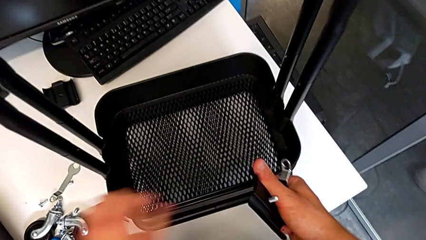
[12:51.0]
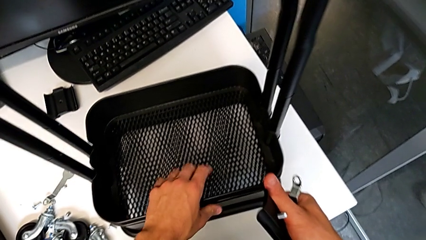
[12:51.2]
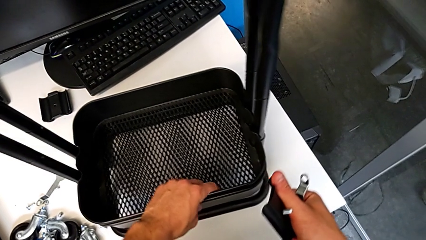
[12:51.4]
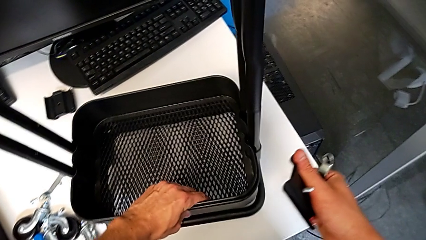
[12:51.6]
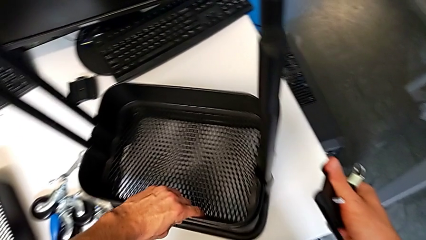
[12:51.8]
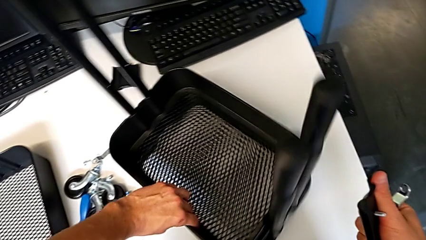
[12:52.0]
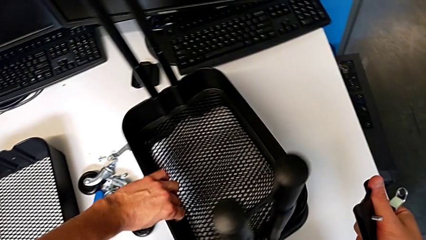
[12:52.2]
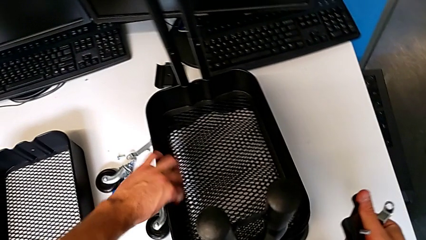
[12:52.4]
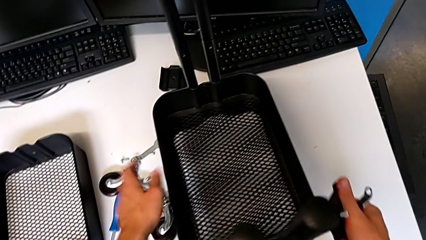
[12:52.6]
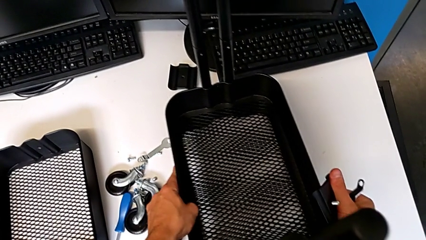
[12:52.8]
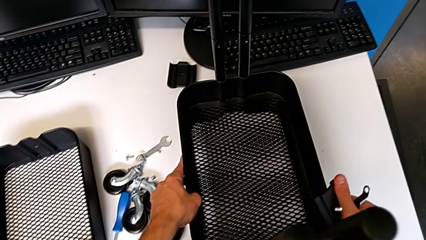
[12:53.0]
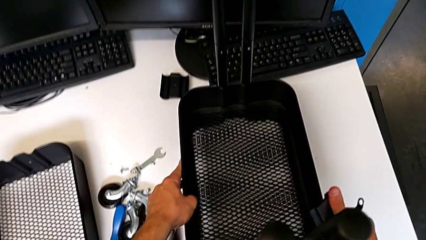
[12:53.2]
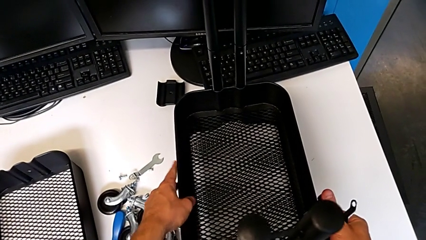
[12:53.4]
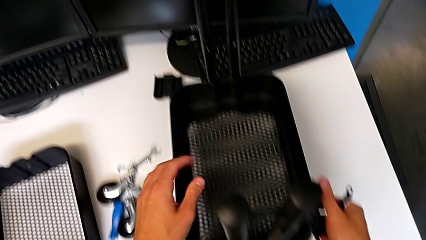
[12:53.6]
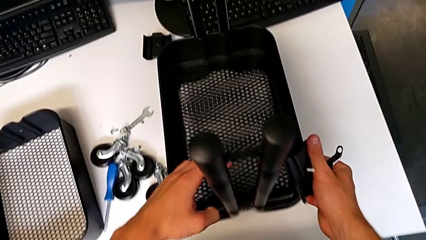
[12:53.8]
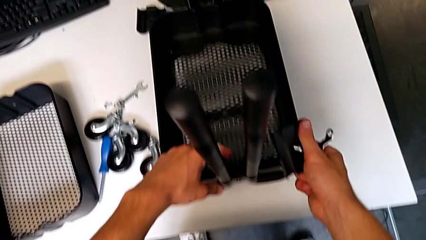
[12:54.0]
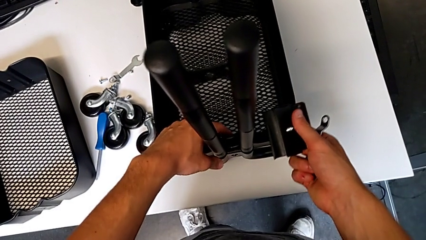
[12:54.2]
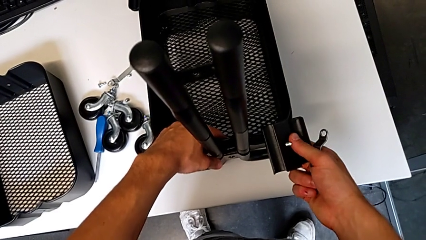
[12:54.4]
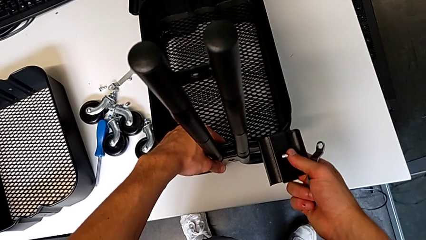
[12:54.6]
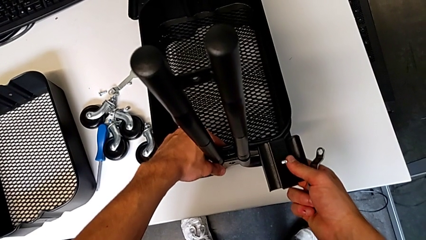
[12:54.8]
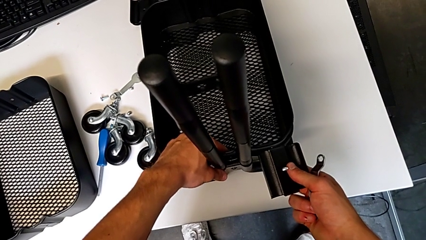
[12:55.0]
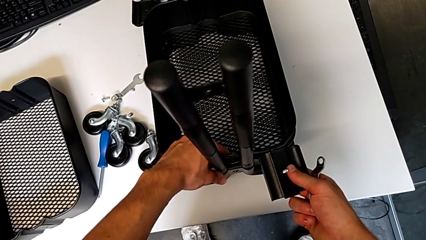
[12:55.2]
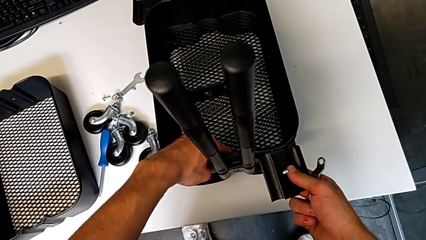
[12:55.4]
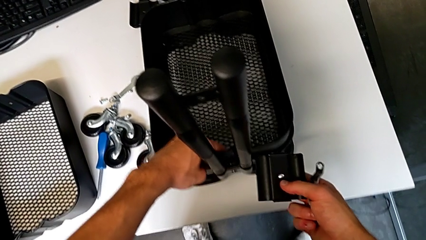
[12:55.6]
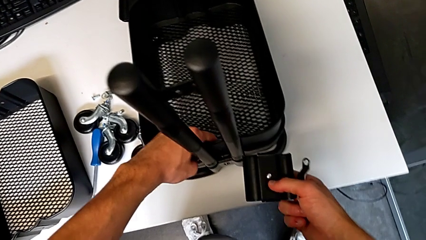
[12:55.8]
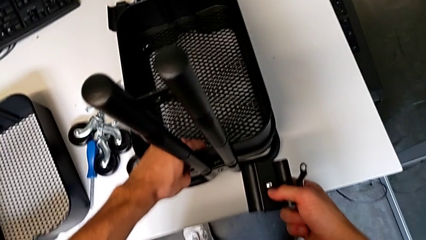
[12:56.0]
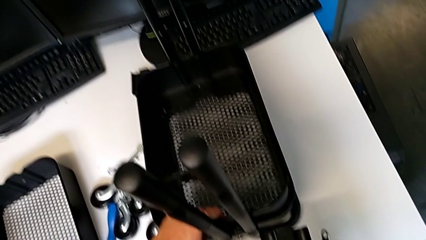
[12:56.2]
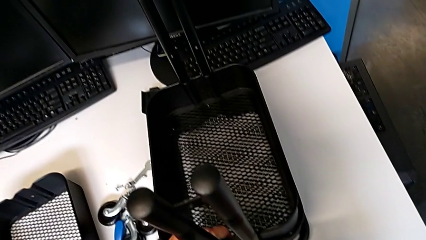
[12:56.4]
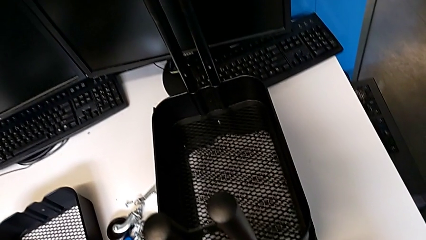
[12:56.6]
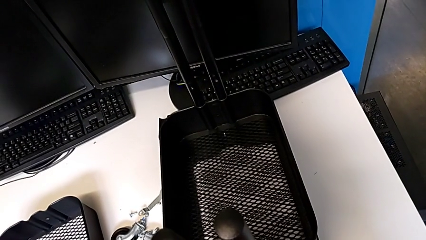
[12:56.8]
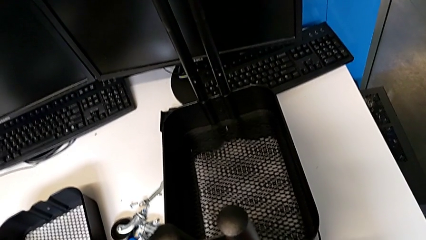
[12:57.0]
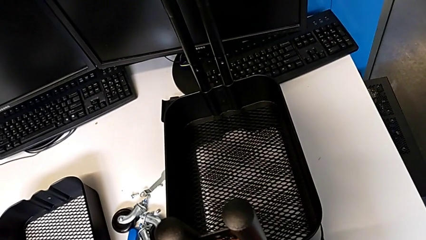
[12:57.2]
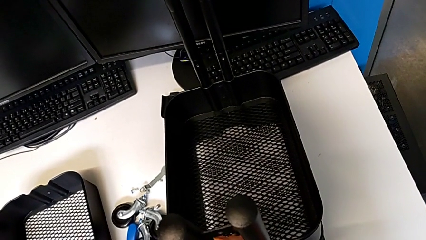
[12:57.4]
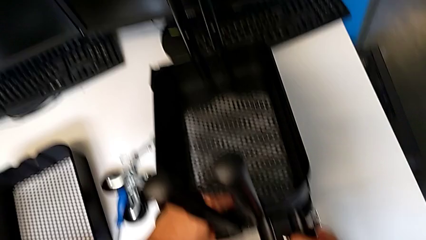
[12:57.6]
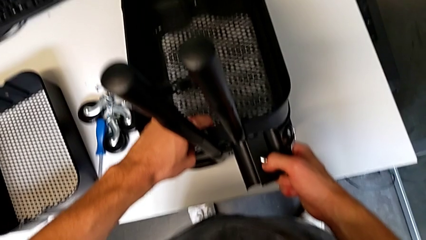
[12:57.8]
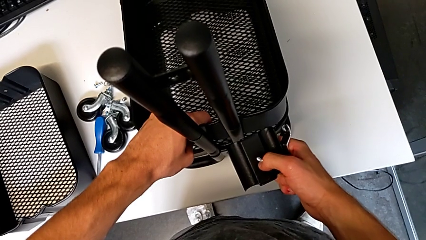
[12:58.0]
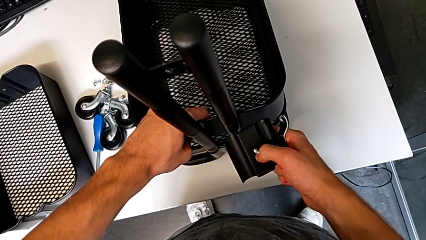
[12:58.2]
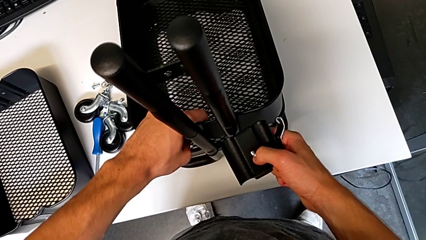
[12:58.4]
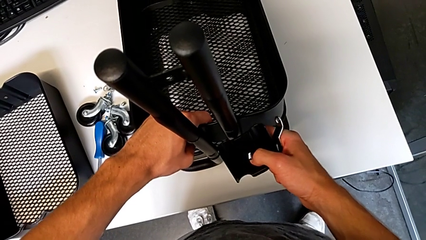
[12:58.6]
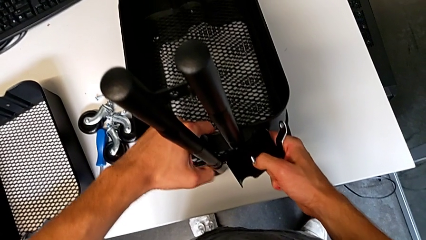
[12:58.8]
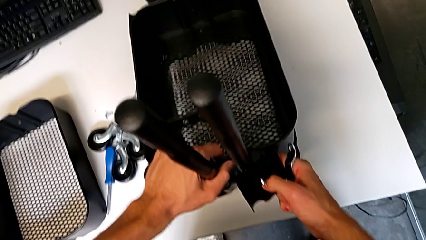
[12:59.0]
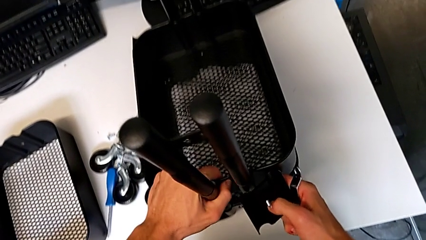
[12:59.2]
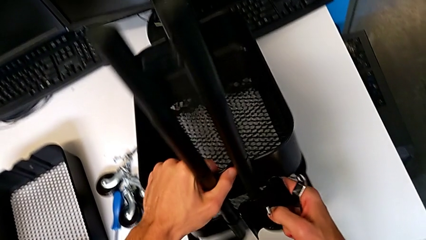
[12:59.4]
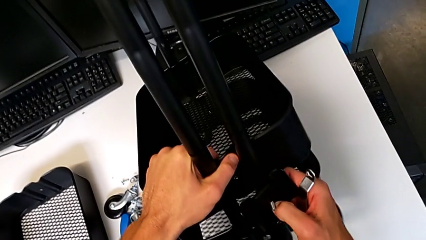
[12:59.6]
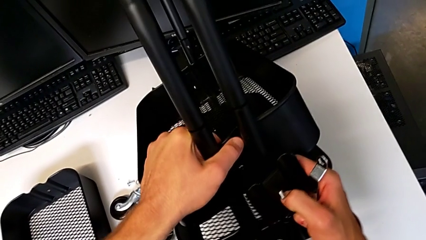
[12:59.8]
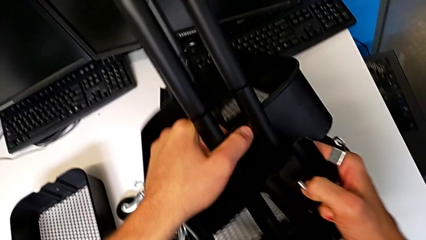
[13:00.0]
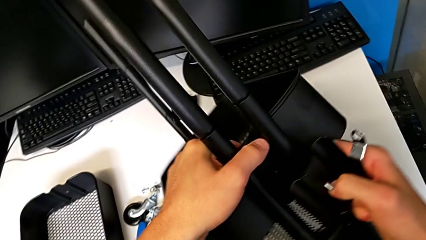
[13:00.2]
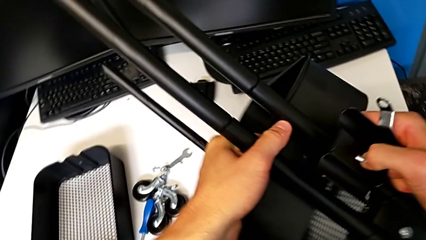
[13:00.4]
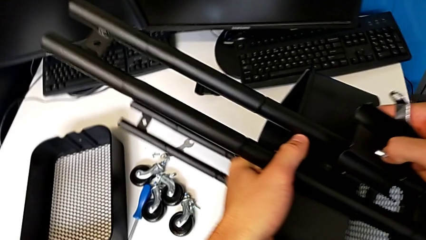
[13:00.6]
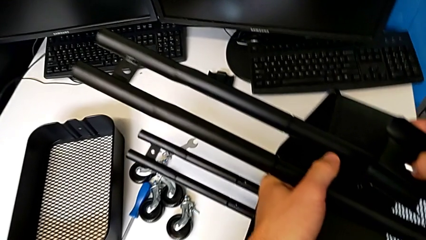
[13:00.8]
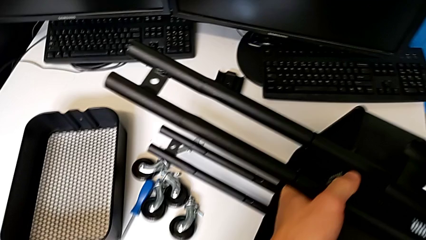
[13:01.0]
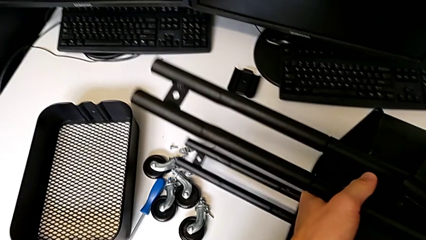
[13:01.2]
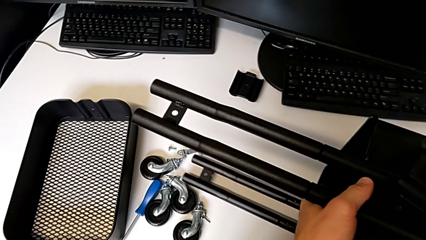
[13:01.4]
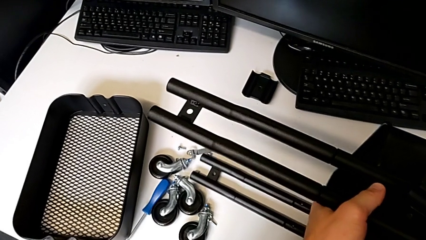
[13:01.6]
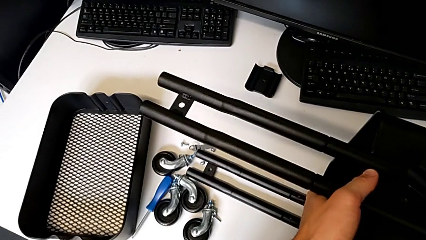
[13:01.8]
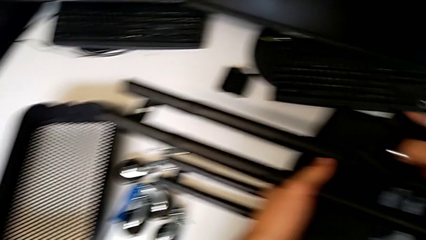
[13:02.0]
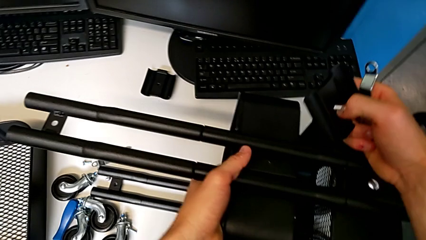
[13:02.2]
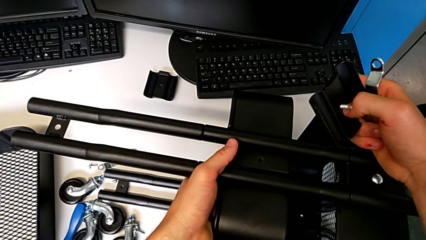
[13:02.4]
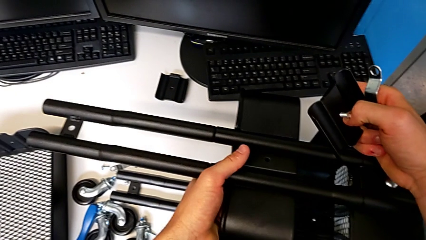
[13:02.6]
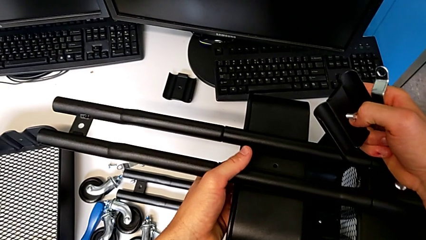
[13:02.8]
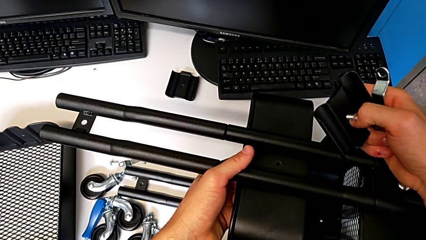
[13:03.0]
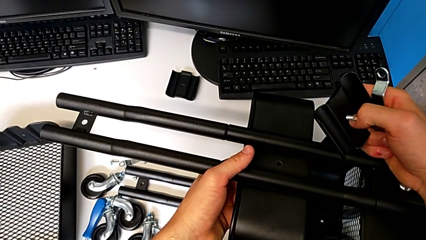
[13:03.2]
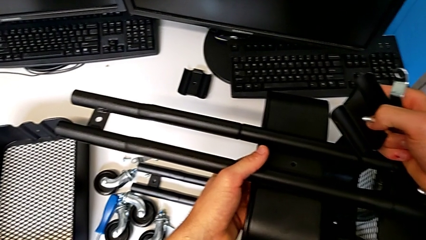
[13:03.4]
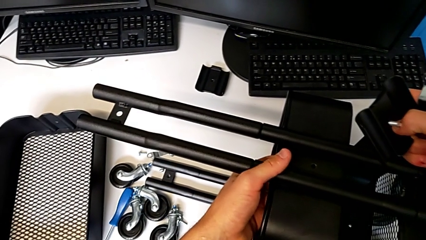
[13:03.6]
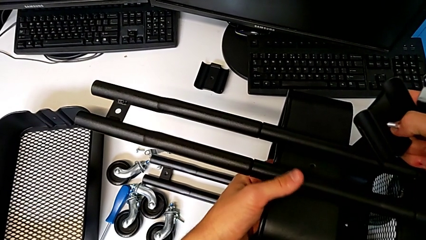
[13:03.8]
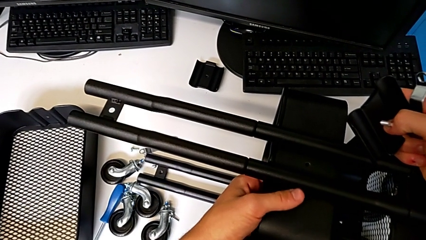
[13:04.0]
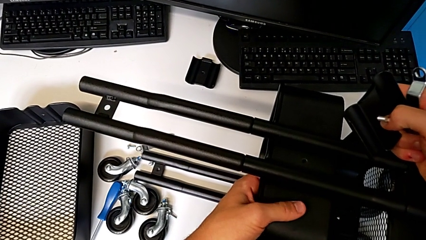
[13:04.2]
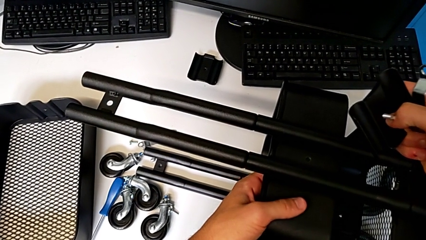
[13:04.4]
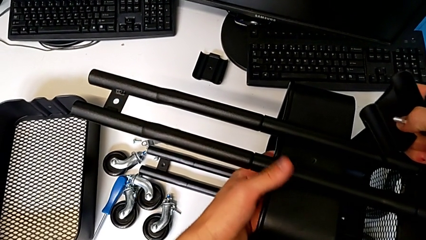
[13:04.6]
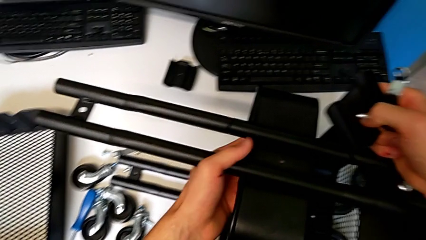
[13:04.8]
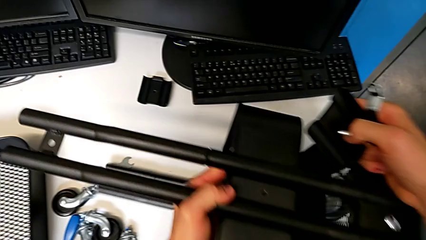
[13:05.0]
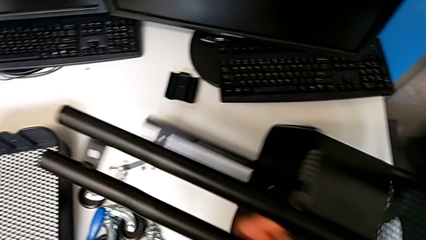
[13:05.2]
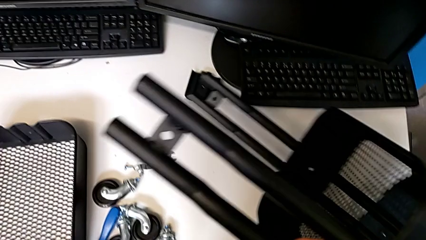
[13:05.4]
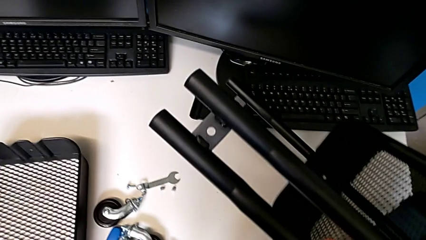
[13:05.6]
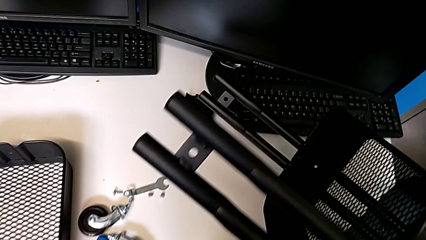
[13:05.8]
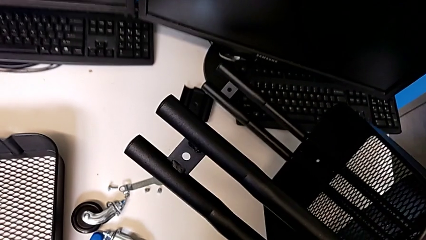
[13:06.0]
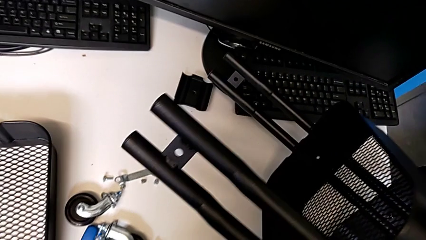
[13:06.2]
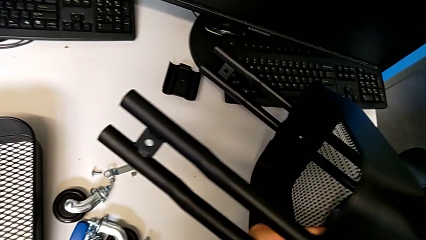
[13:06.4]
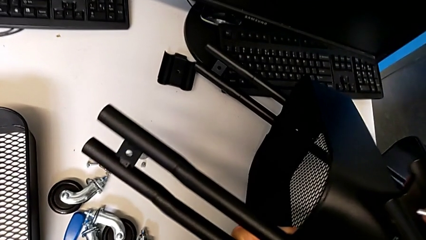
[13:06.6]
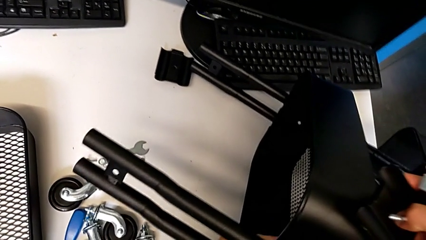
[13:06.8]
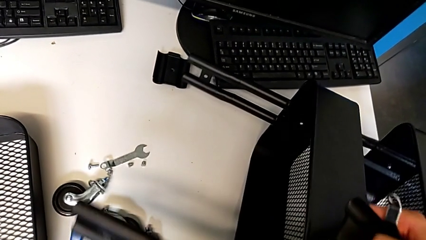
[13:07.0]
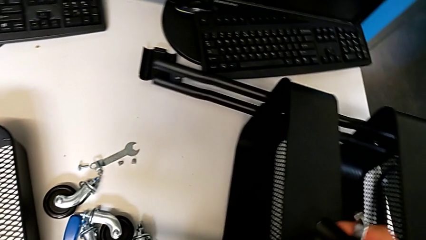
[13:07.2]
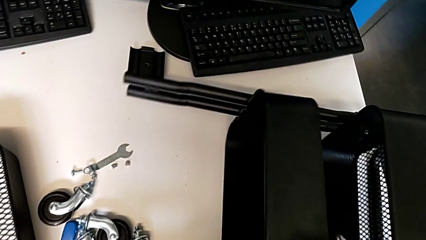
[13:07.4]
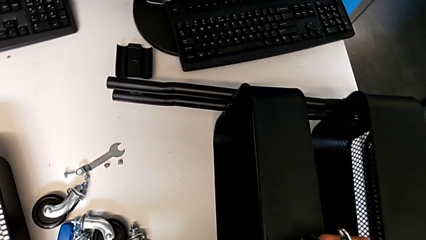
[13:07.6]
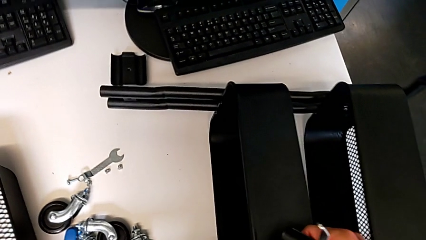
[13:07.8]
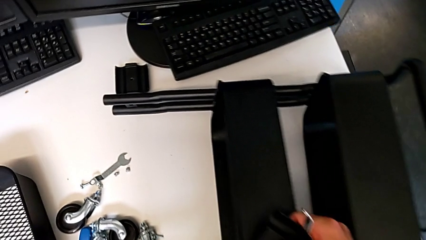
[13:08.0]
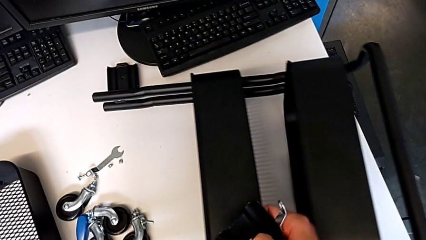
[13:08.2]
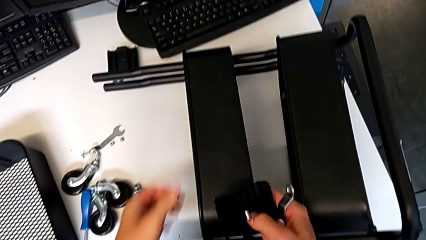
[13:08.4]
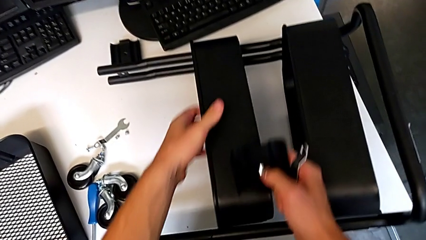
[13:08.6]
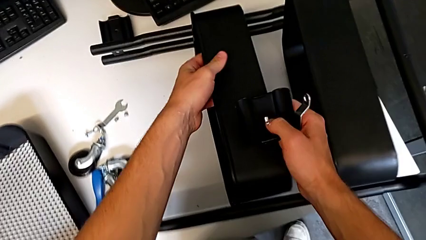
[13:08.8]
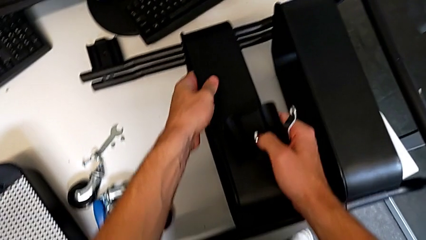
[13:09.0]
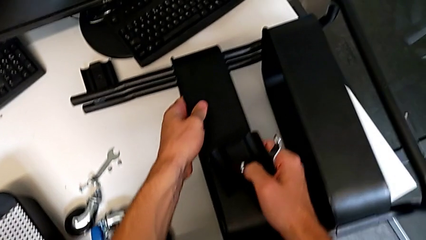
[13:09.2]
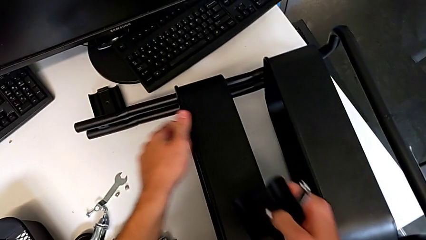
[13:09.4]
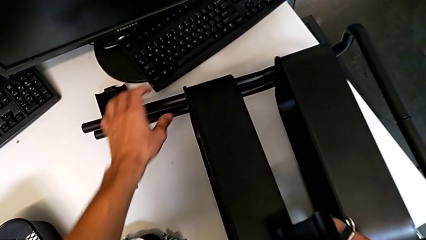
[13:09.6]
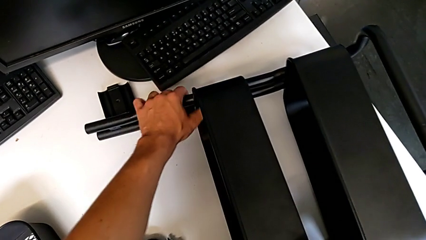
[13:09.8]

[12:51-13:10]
The camera wearer is screwing the top tray of the furniture. They rotate the utility cart and slide it. They wrongly grab the middle grid tray, rotate the utility cart and place it. They hold the bracket, grab the utility cart and begin to place it.
